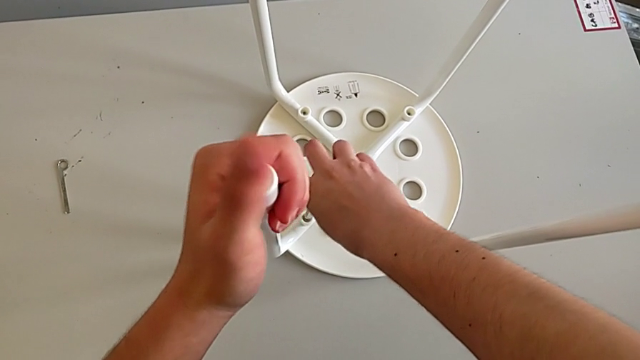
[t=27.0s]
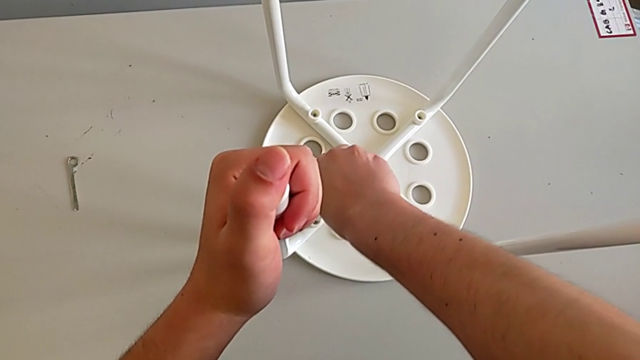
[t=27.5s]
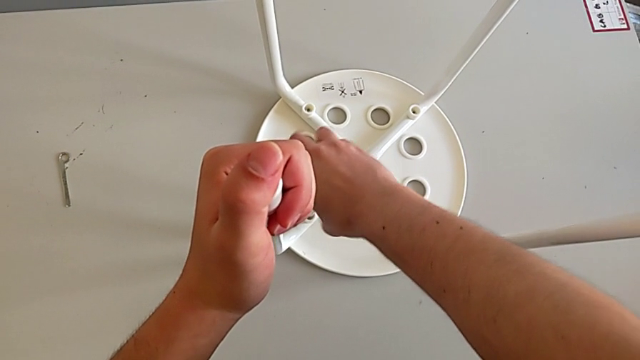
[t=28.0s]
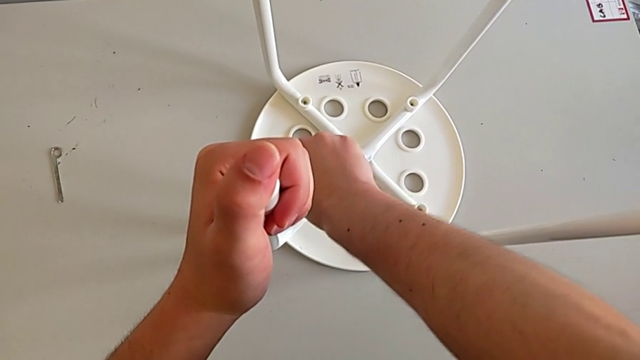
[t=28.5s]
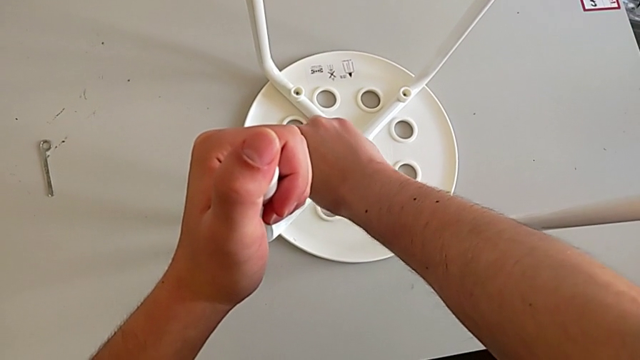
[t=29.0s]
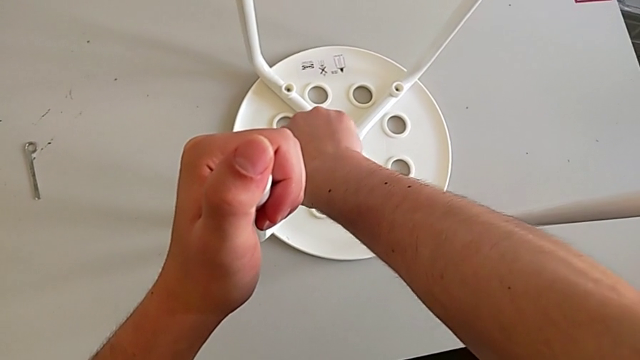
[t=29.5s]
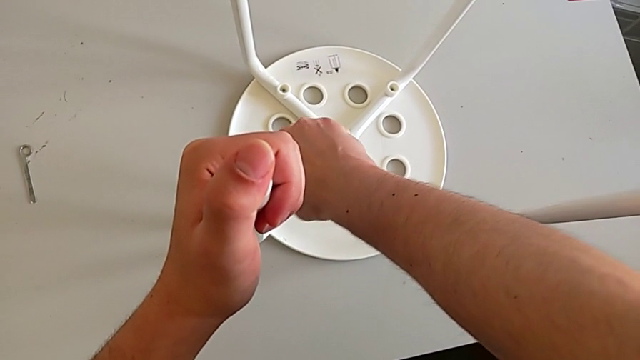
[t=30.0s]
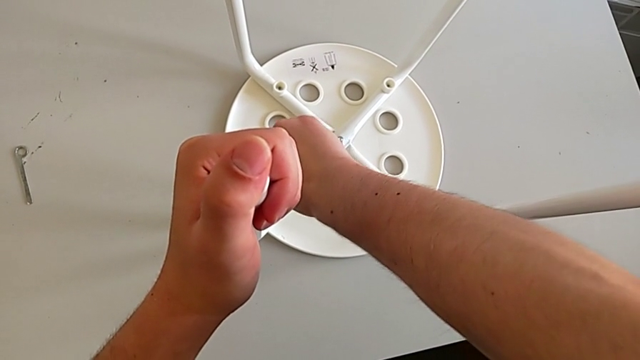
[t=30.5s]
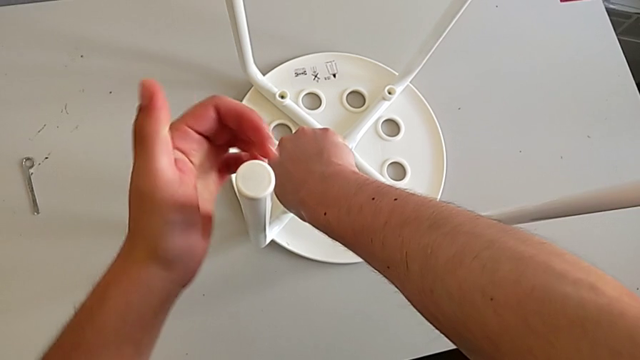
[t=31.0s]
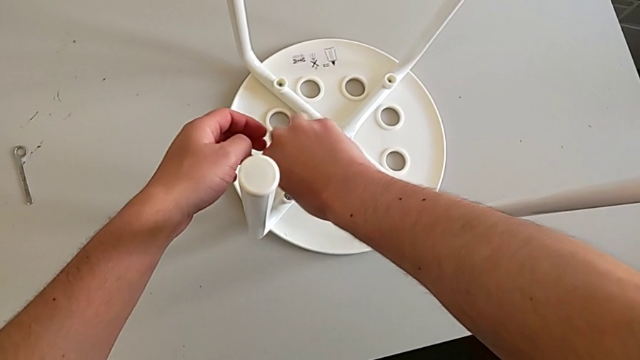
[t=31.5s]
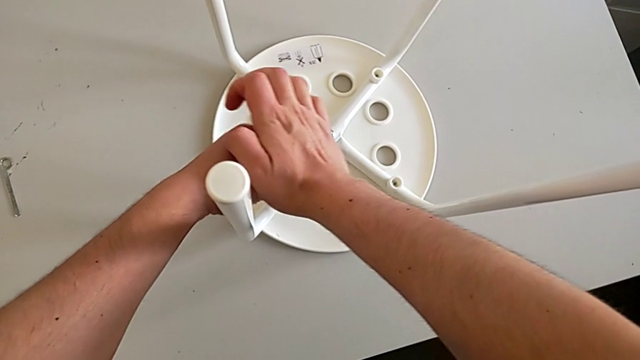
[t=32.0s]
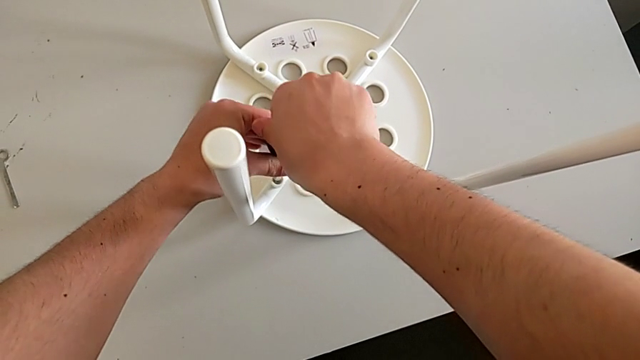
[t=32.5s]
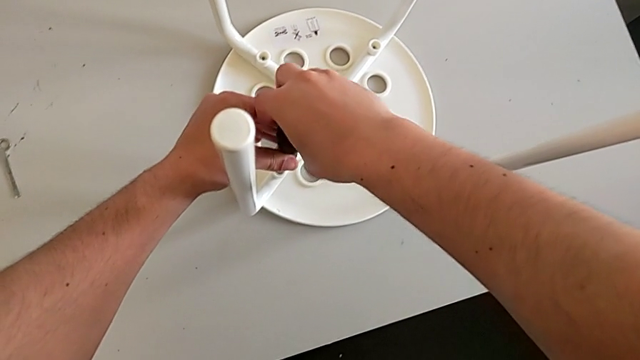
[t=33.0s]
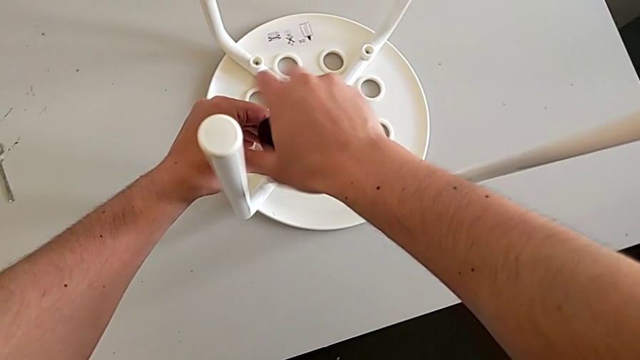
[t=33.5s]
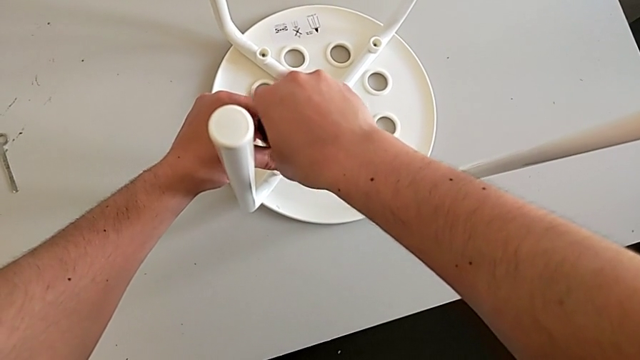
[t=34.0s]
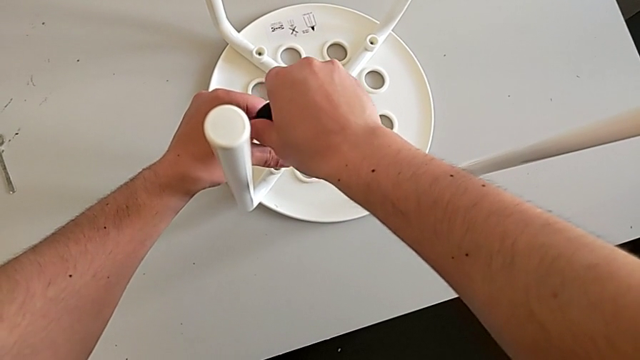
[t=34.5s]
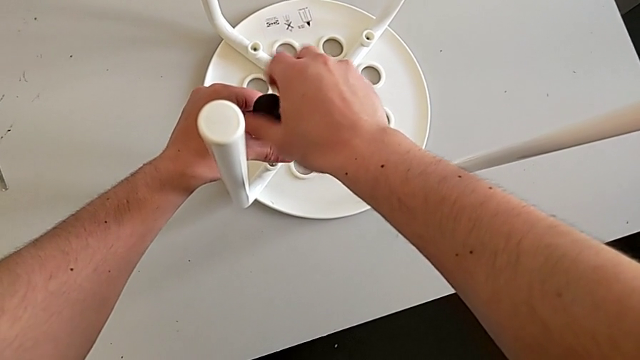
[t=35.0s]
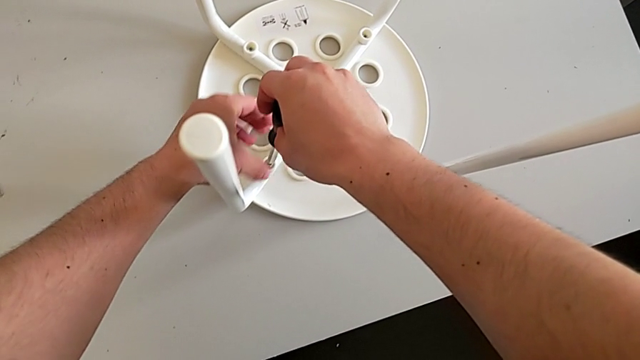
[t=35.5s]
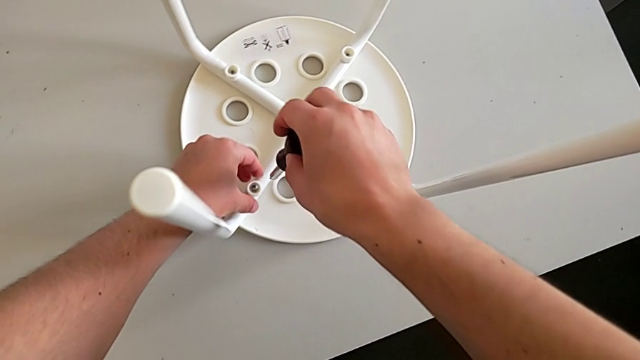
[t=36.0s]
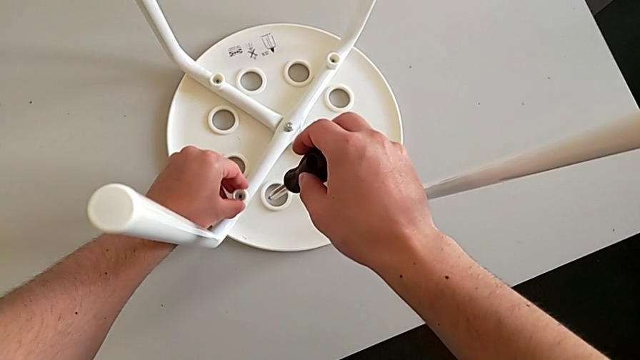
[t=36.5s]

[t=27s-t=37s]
The camera wearer is disassembling the screws from the legs. They keep unscrewing the first screw with the right hand, keep grabbing the leg with the left hand and grab the washer.

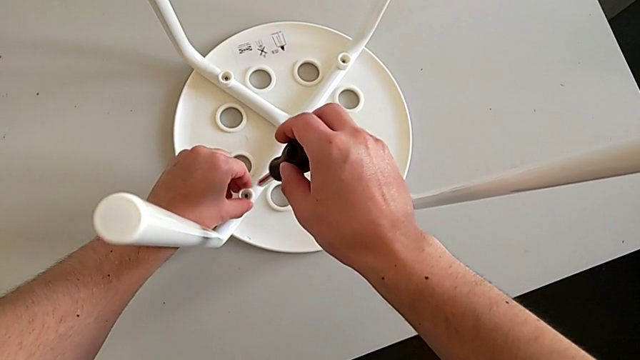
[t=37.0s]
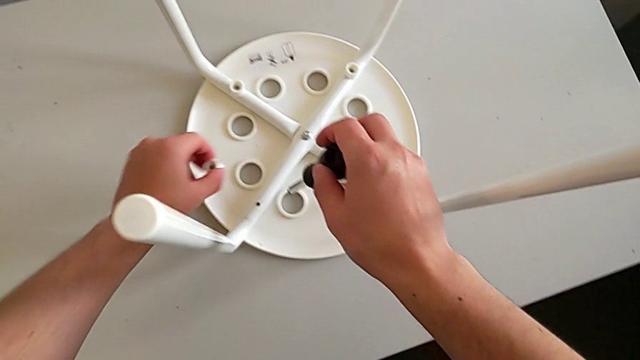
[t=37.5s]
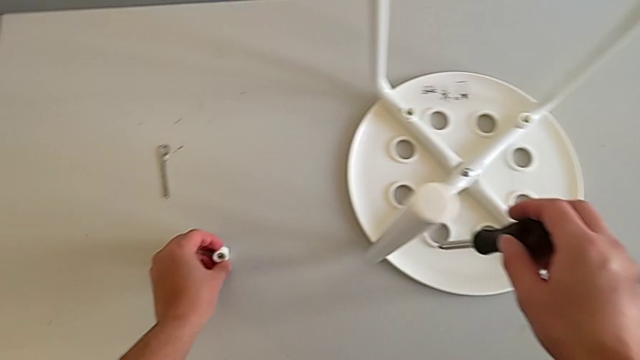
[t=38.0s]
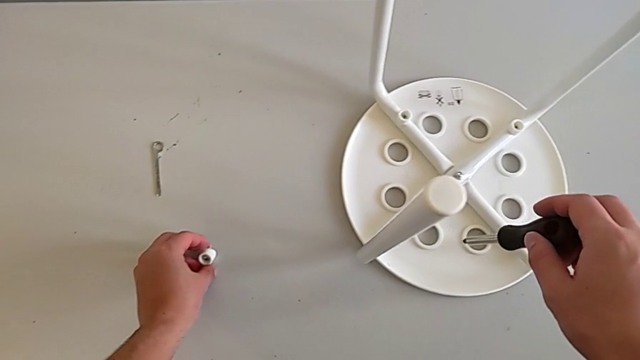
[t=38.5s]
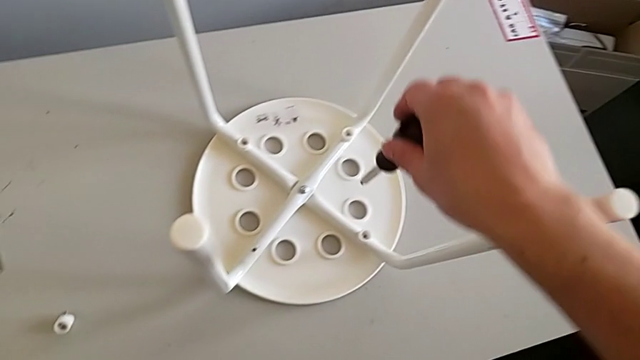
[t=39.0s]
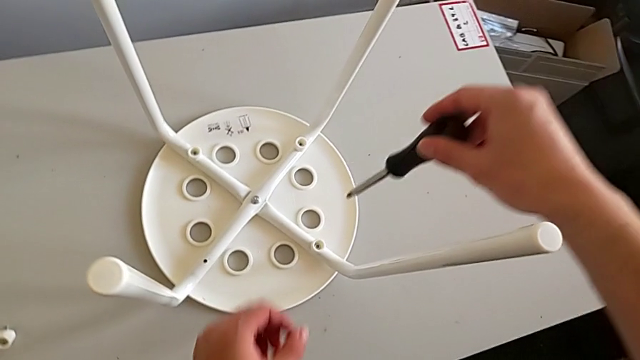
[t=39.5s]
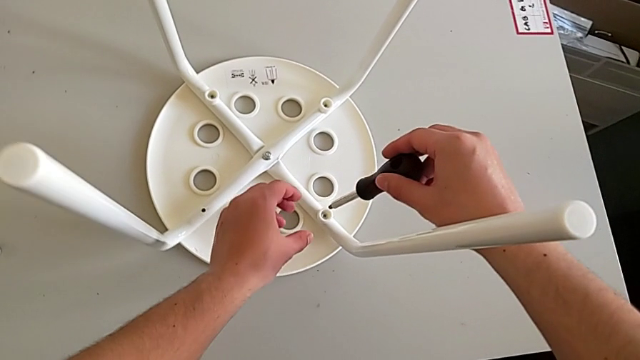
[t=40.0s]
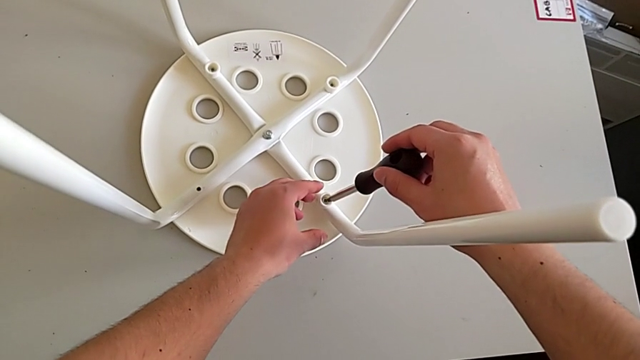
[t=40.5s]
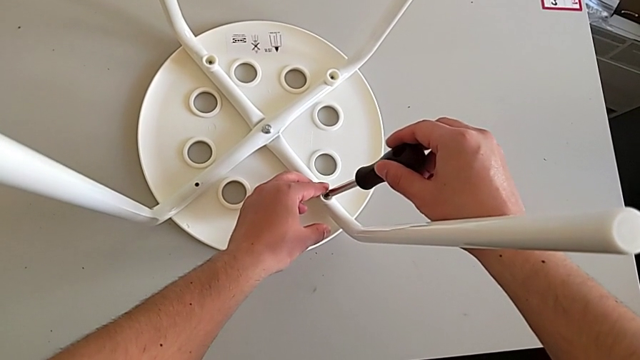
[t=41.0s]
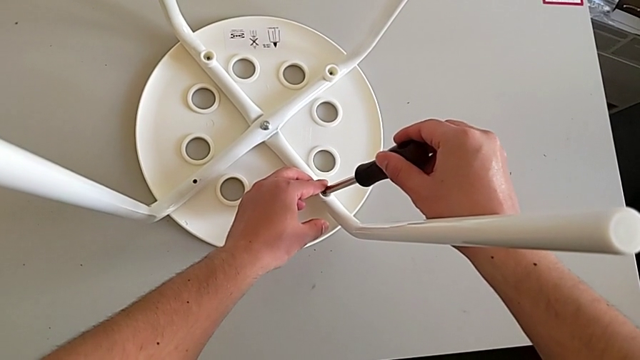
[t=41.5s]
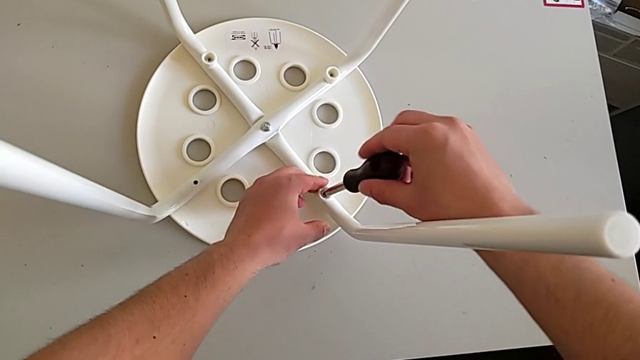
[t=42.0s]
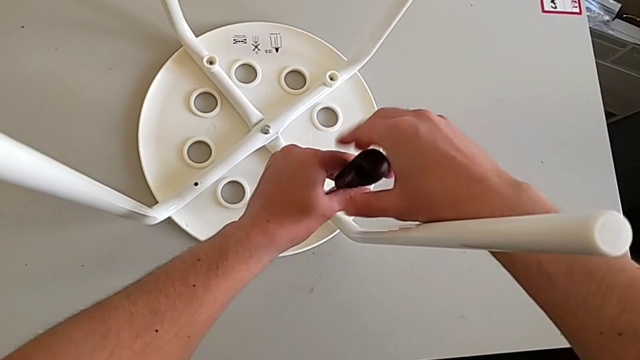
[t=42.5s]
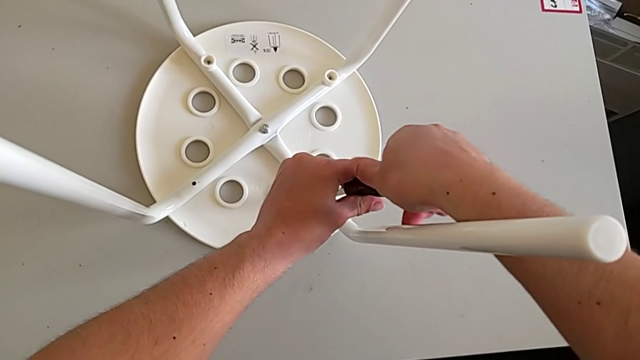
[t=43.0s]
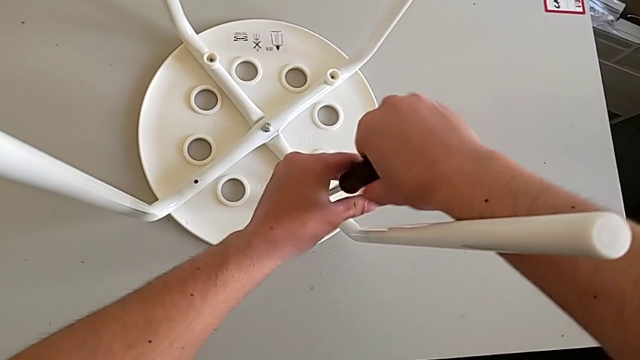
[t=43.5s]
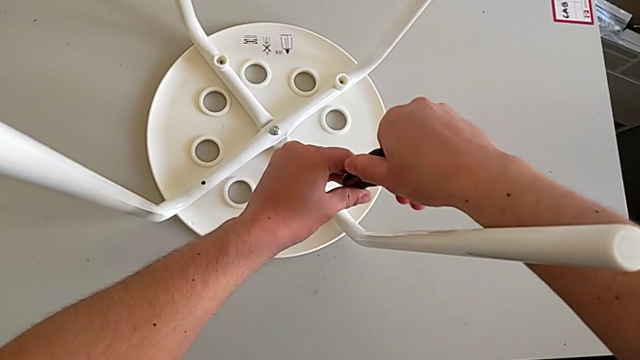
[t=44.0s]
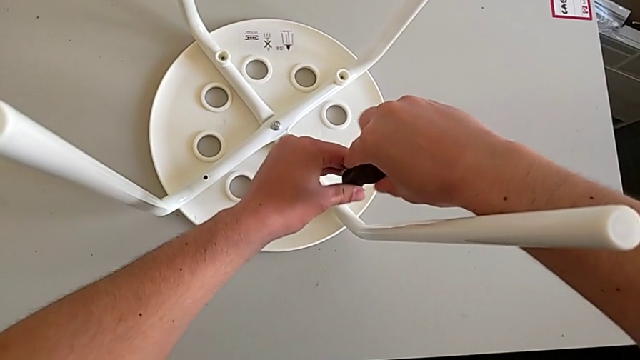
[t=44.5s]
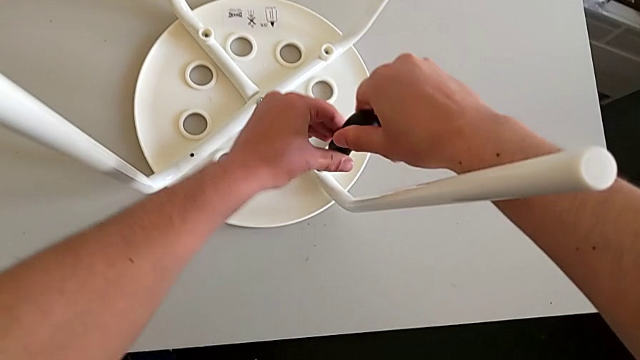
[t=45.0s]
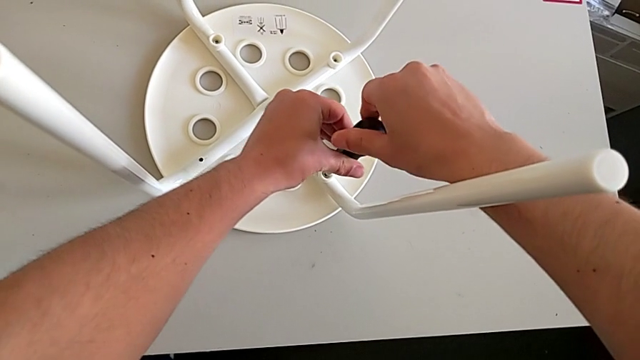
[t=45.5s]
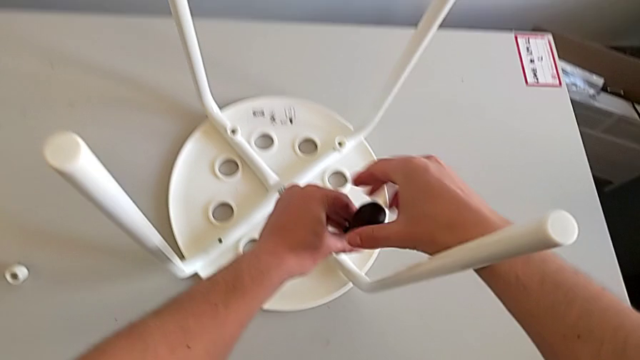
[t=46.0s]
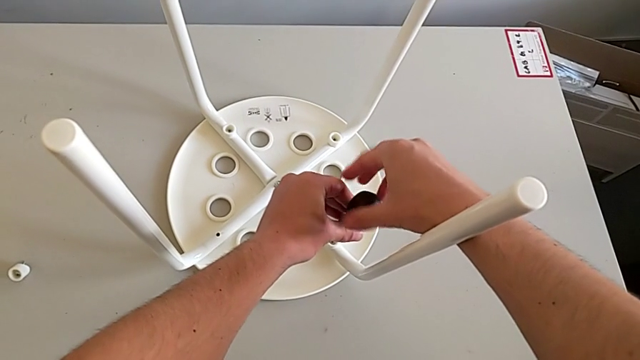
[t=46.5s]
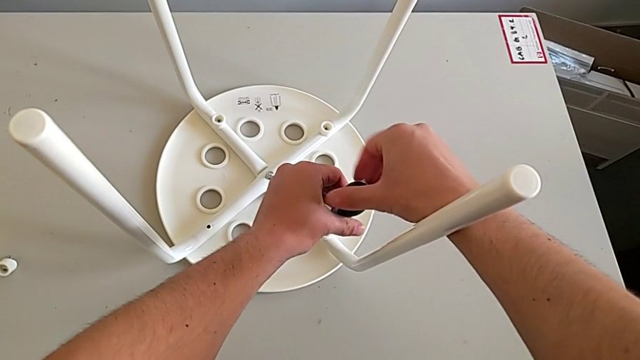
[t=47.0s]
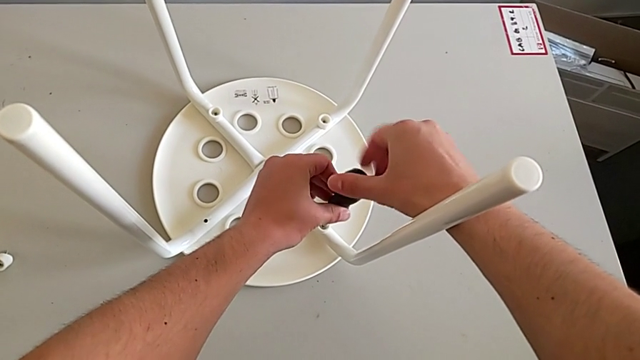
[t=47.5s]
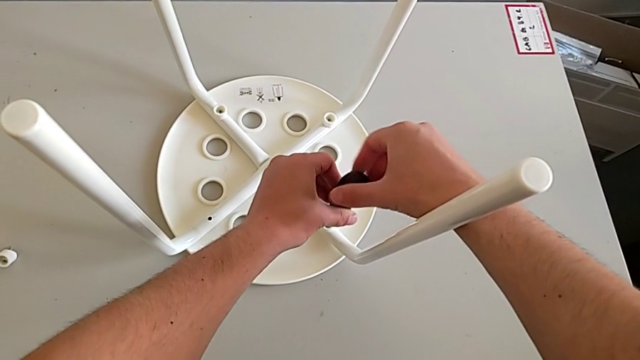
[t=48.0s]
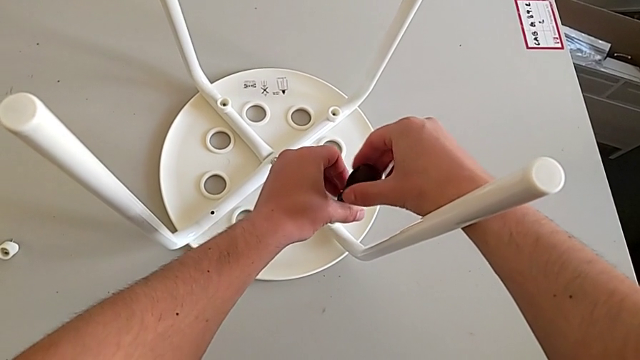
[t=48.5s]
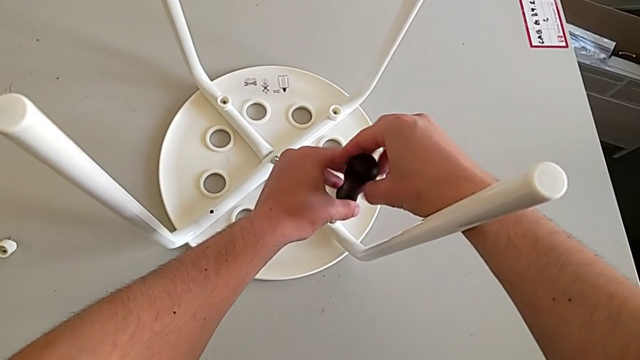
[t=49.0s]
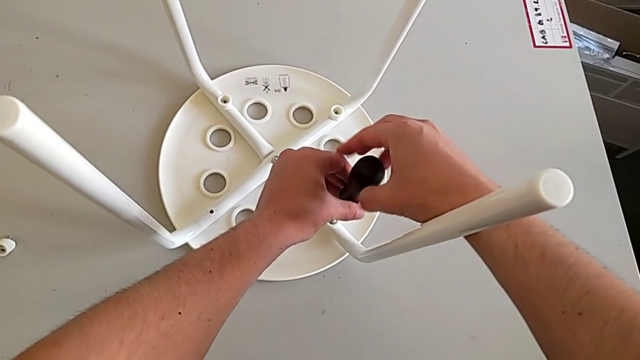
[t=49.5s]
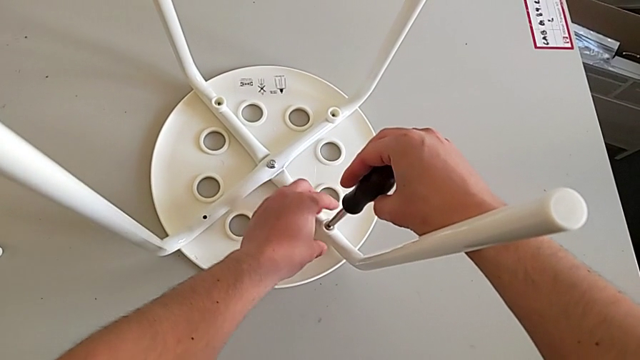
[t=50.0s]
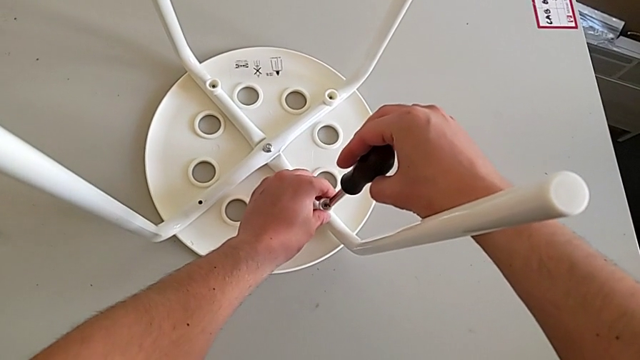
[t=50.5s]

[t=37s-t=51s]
The camera wearer is disassembling the screws from the legs. They wrongly drop the first screw, insert the screwdriver, unscrew the second screw, withdraw the screwdriver with the right hand and grab the washer with the left hand.
